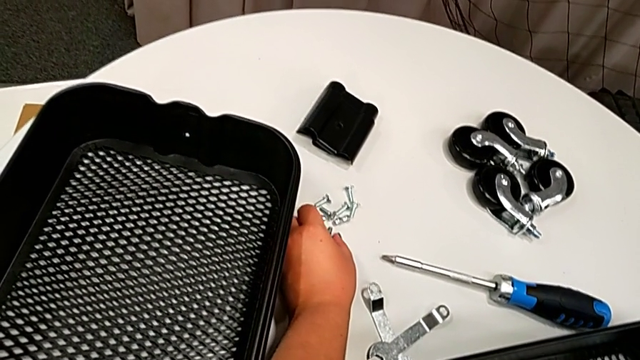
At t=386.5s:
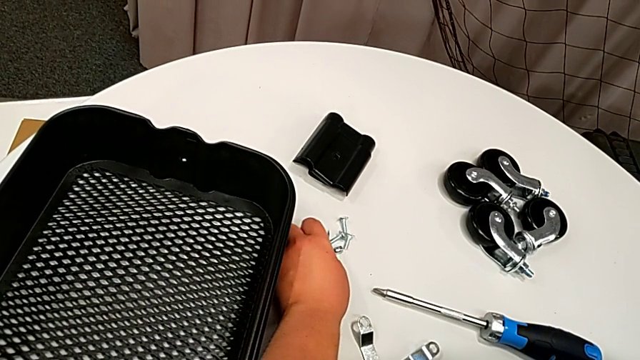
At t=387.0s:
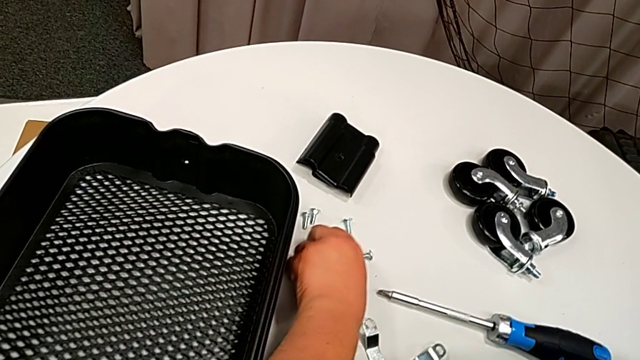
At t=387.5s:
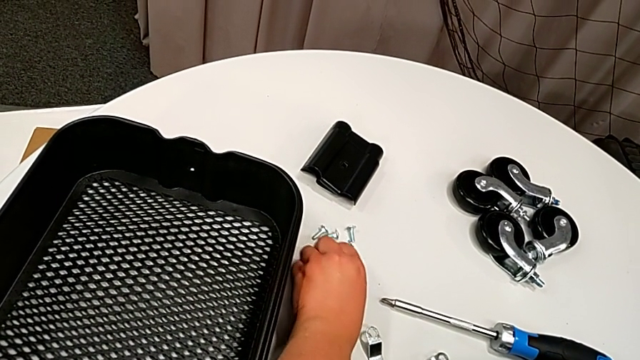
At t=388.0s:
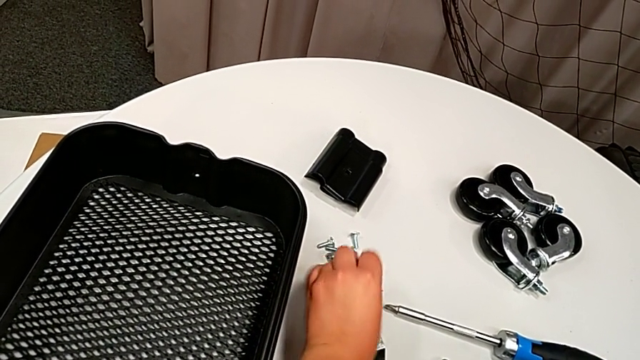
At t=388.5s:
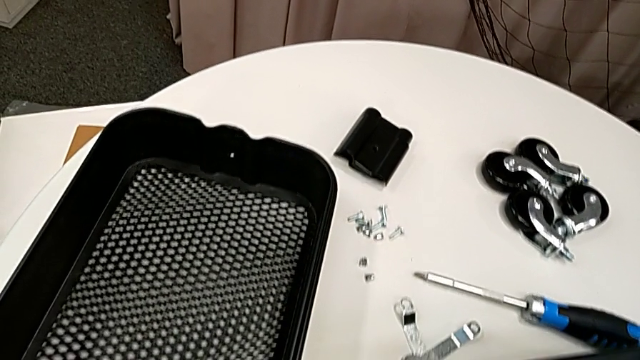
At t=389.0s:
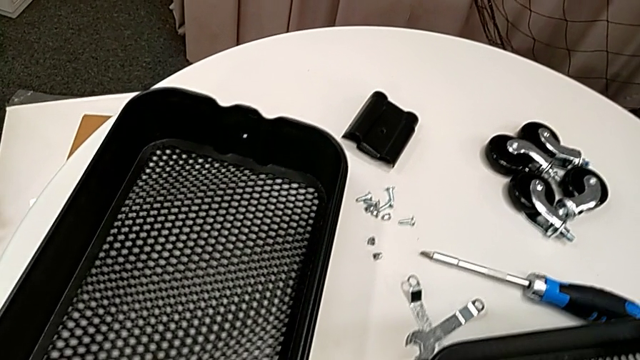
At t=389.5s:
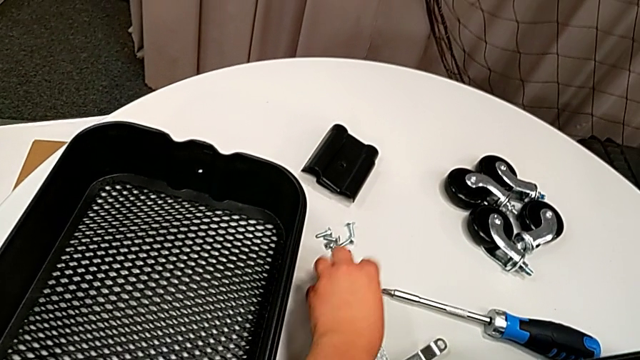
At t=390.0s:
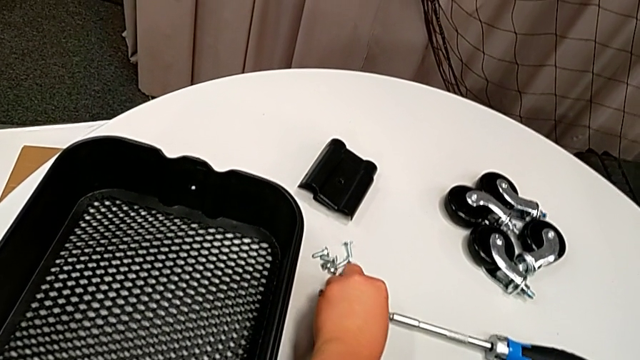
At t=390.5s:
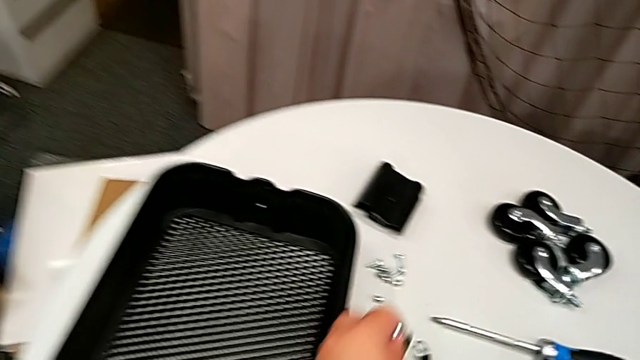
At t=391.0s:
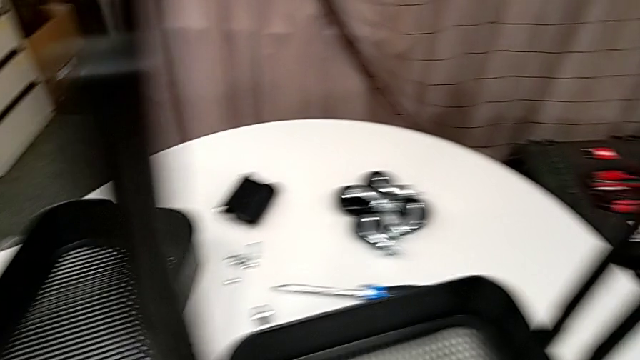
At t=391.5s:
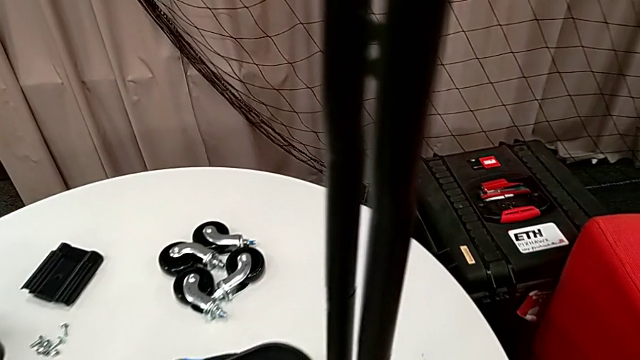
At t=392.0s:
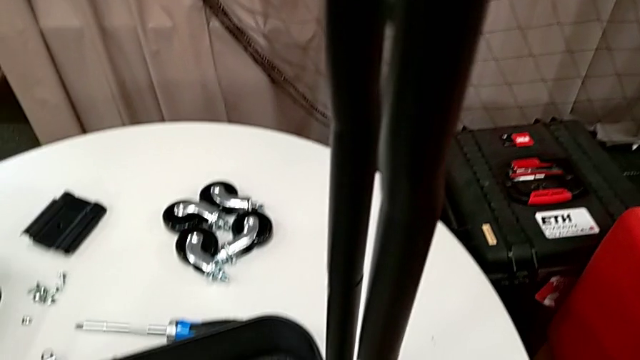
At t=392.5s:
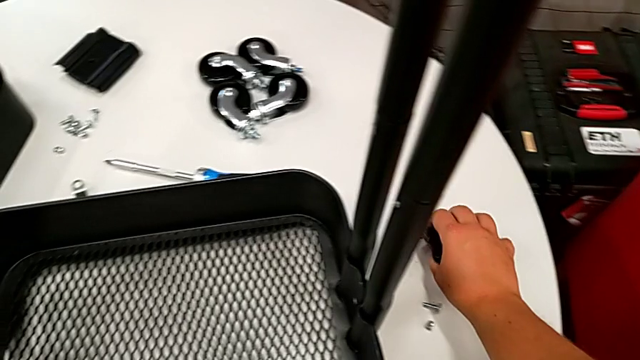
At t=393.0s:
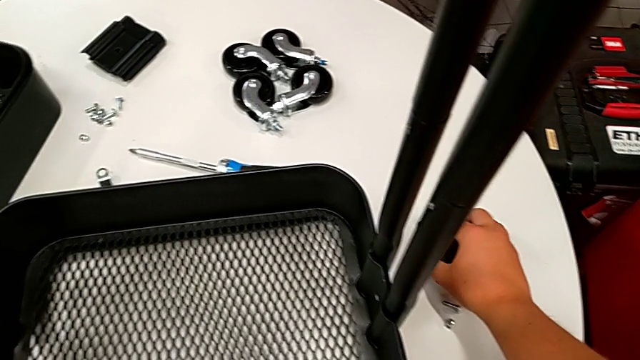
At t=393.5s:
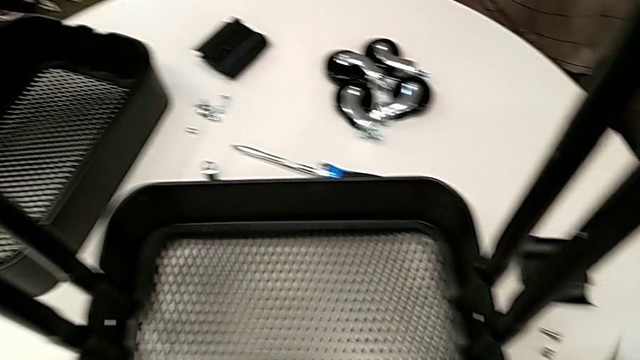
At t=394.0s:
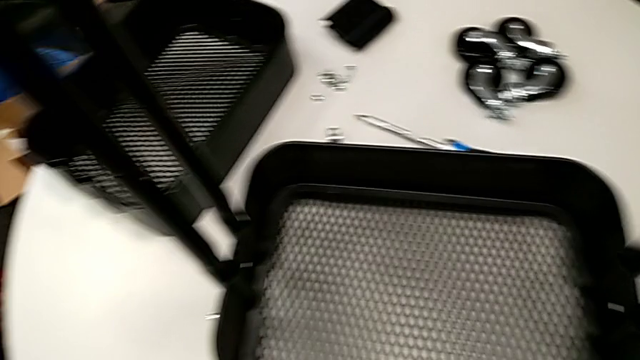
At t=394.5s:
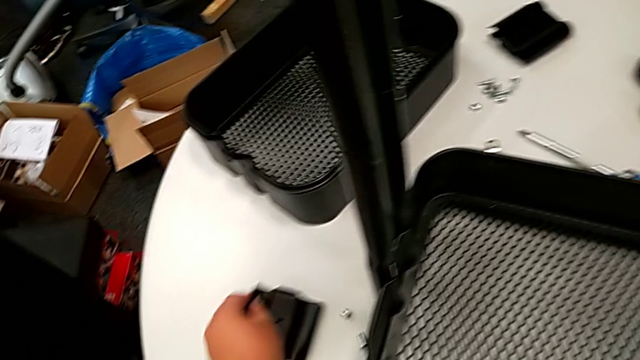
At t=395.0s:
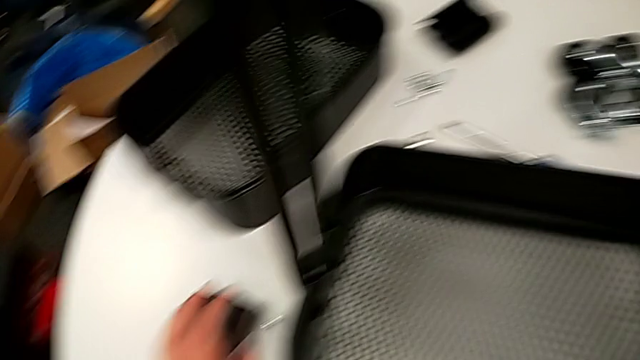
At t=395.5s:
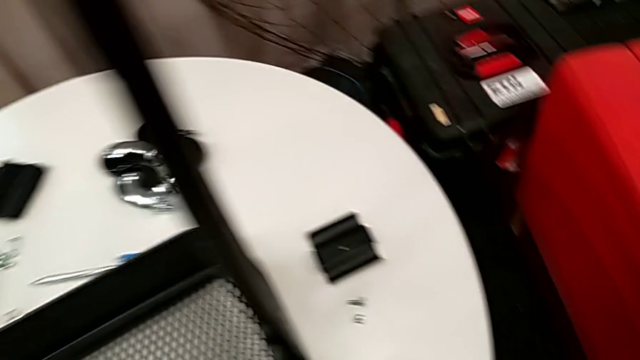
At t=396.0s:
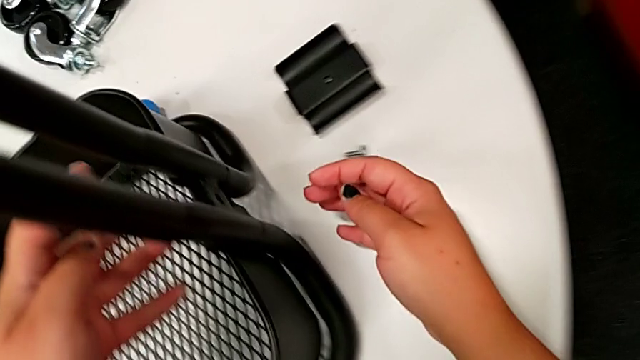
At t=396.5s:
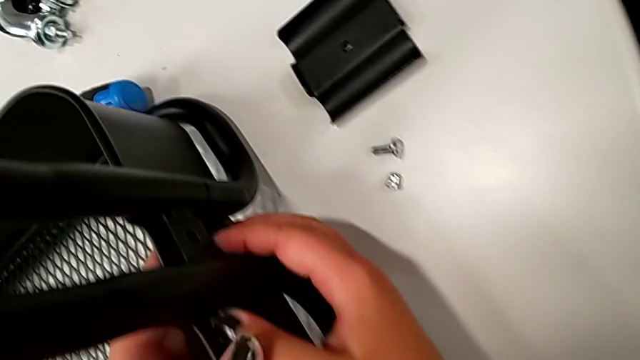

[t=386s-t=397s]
The camera wearer is attaching the bottom tray to the side bars. They grab the screw twice and place the bracket twice.

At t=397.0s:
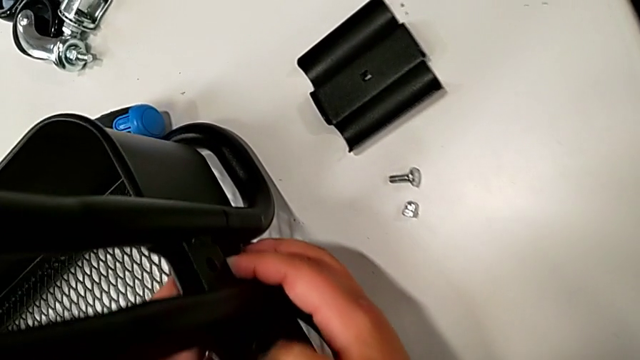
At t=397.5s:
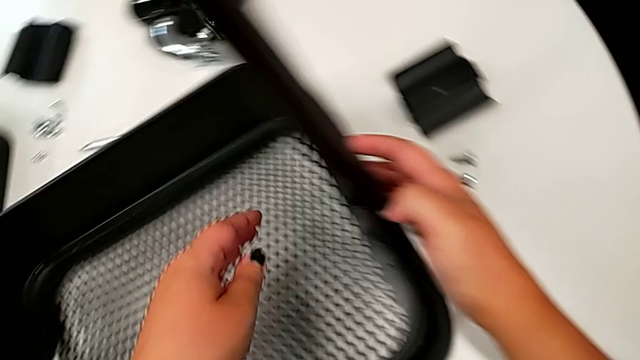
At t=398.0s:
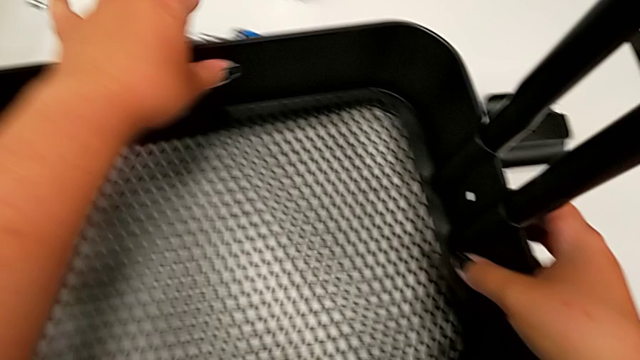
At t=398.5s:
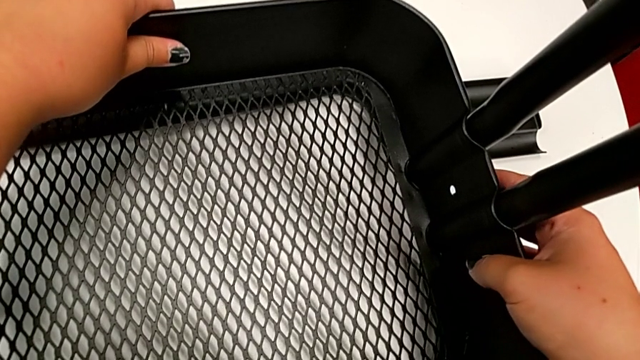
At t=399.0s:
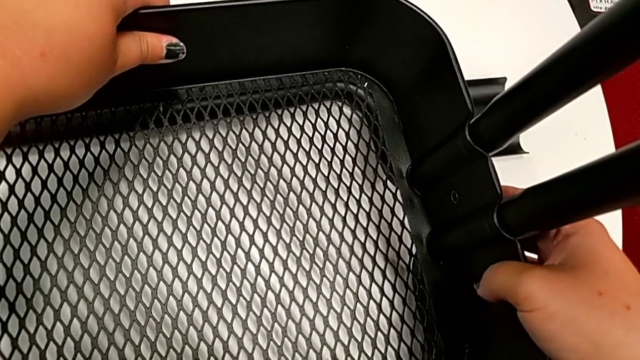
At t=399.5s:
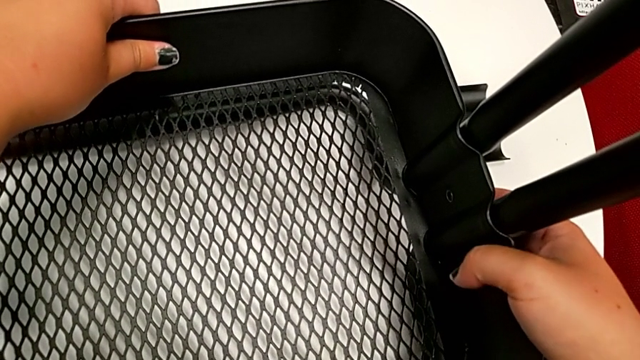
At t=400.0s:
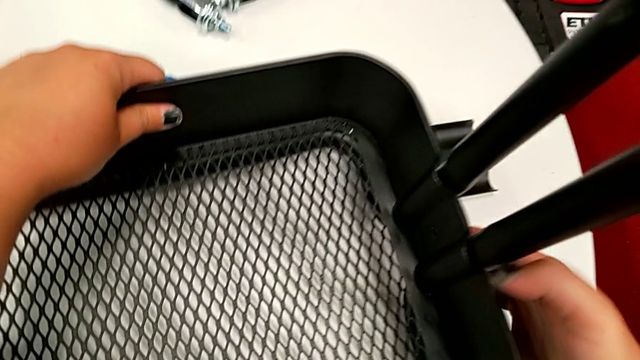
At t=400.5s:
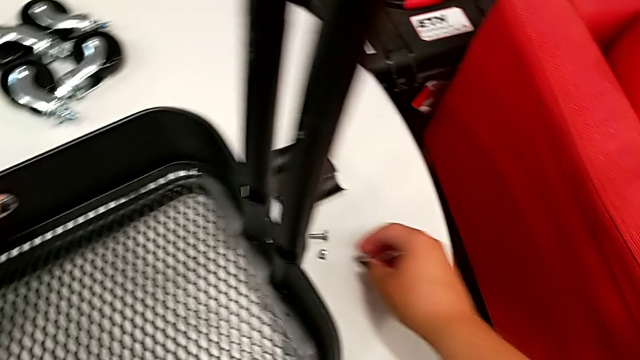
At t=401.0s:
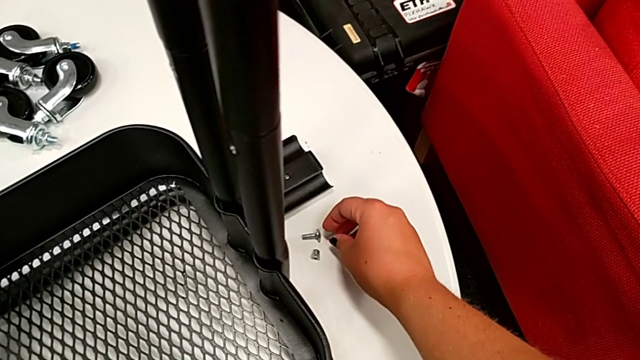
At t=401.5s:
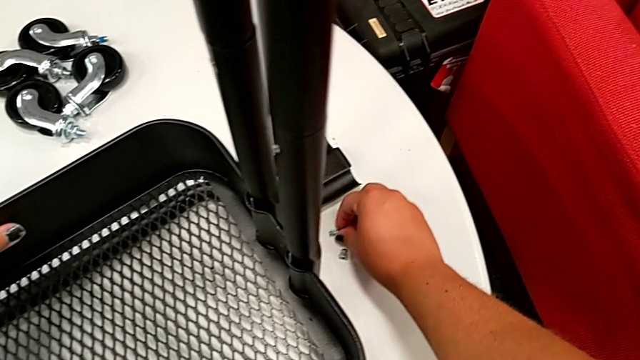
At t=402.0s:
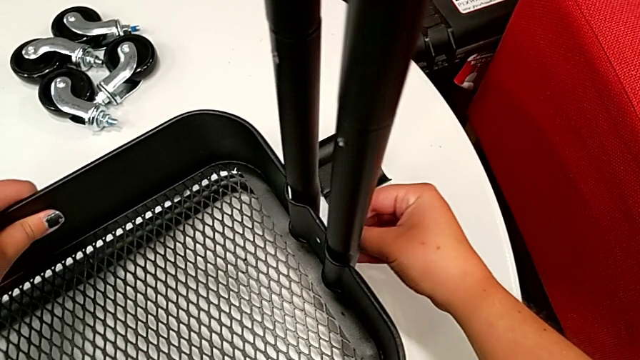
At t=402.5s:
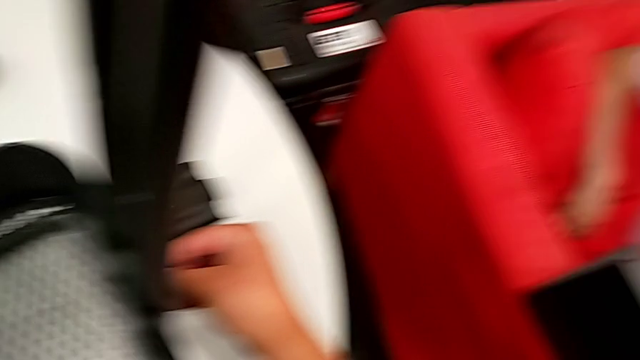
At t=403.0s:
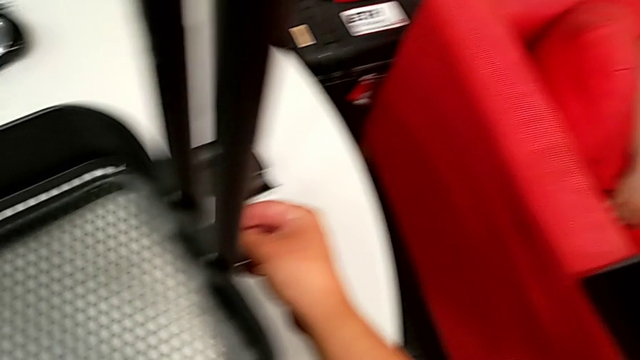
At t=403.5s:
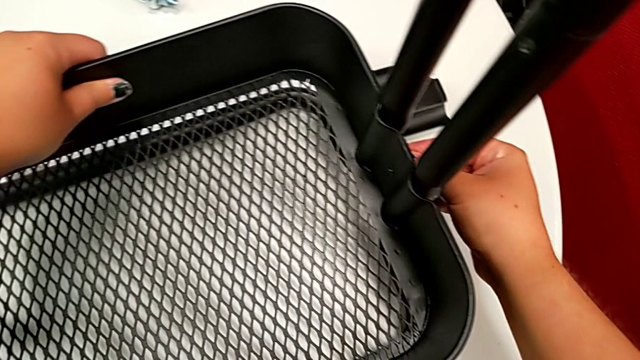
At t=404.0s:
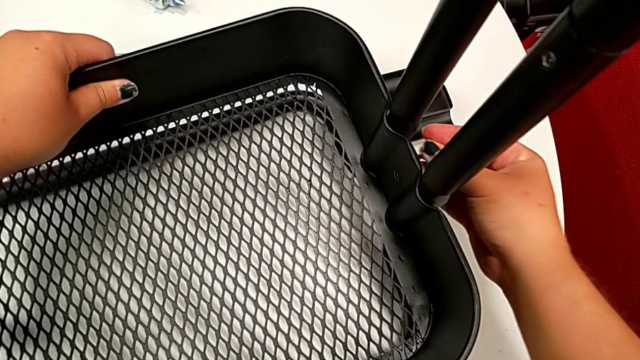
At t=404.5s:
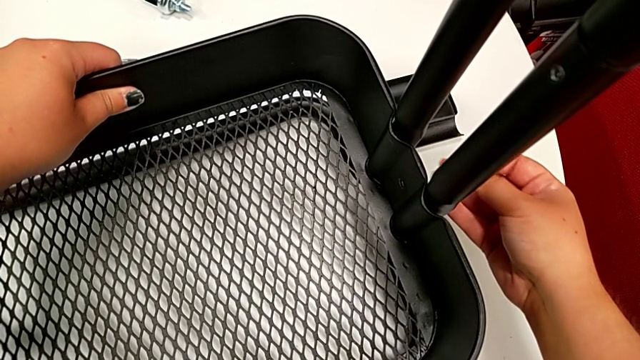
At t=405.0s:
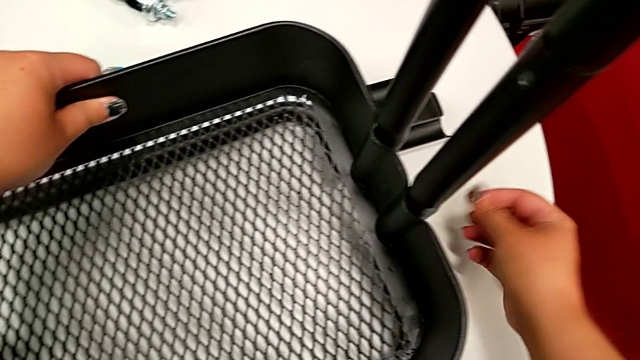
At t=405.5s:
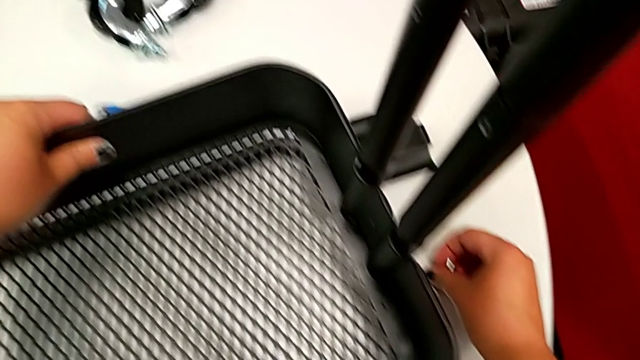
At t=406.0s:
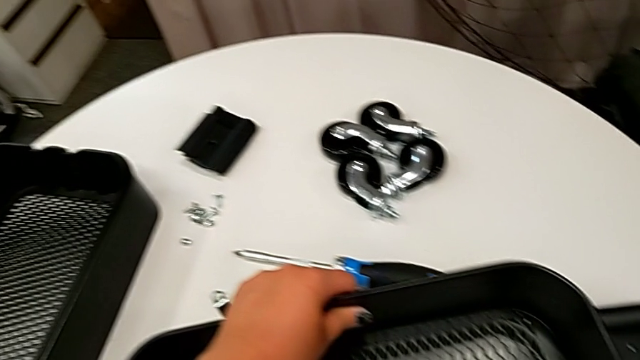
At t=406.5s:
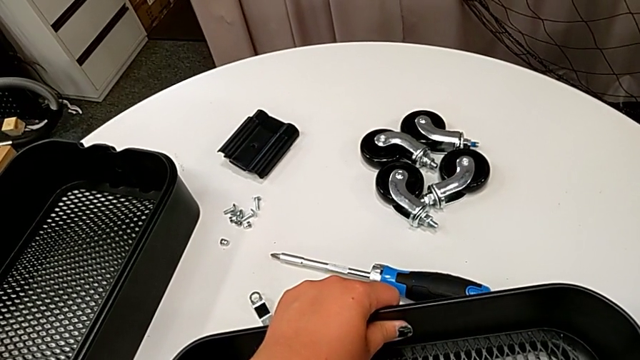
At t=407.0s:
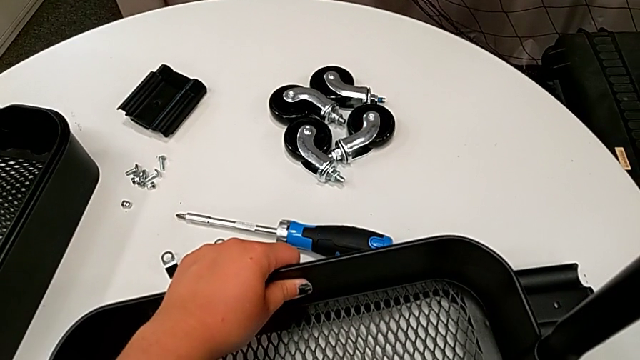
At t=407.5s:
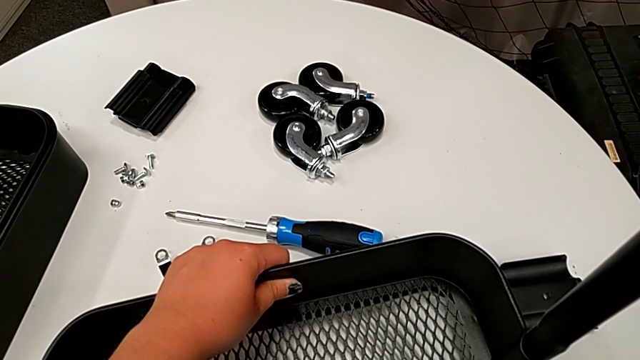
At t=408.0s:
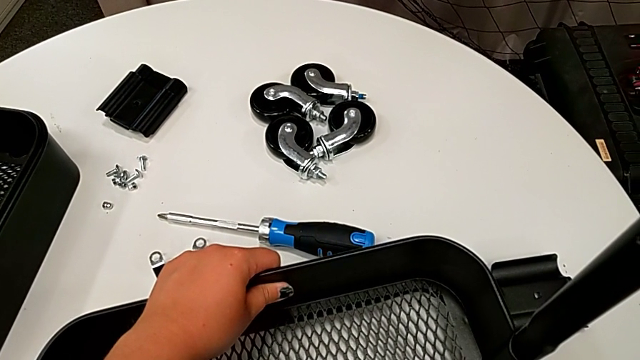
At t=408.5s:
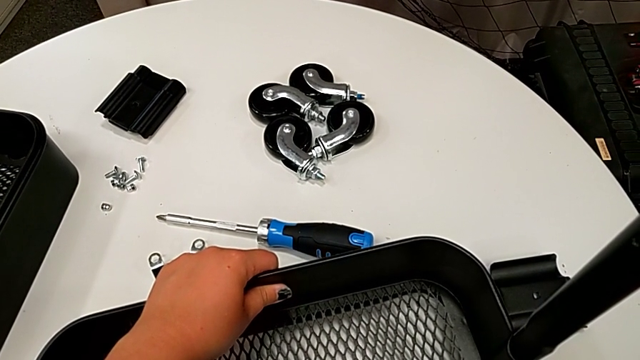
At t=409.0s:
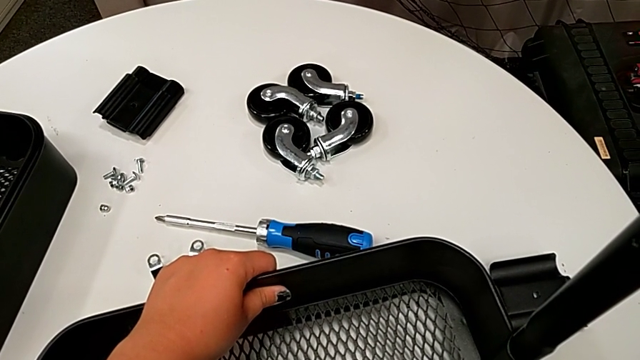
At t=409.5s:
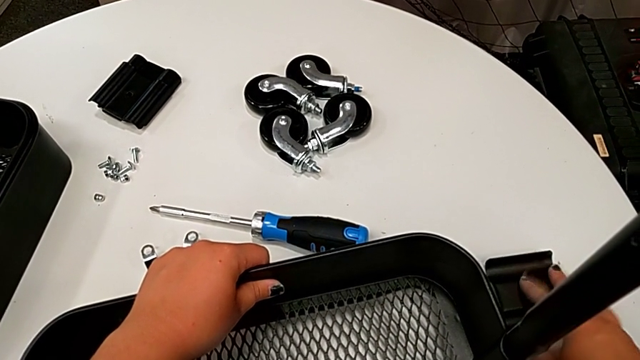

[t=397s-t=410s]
The camera wearer is attaching the bottom tray to the side bars. They align the grid tray, wrongly insert the bolt and hold the grid tray.
